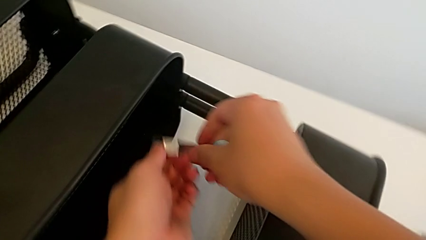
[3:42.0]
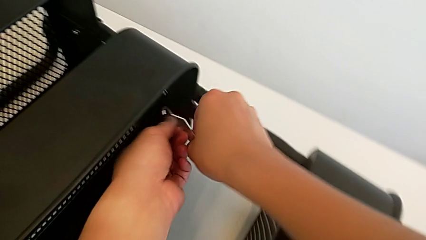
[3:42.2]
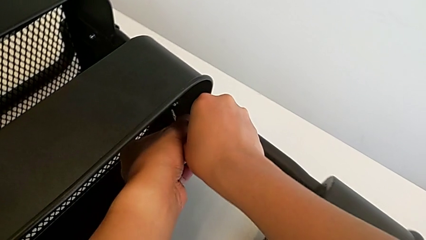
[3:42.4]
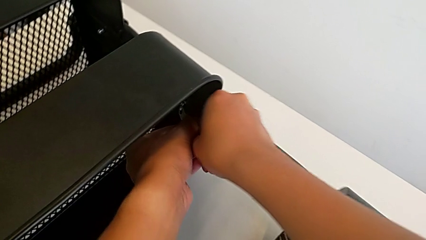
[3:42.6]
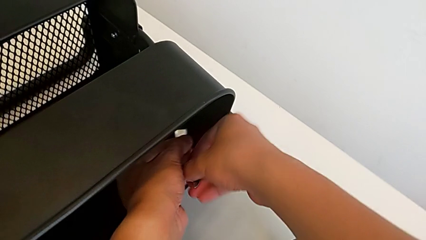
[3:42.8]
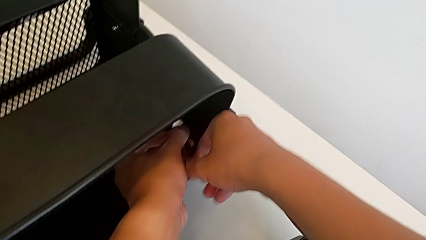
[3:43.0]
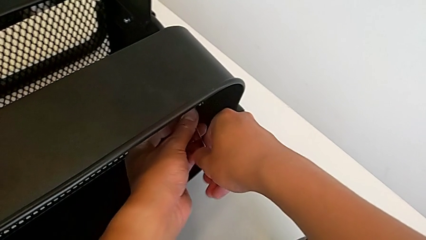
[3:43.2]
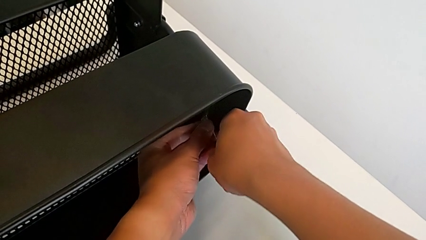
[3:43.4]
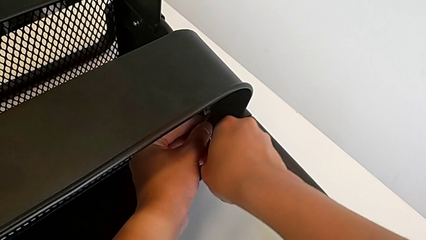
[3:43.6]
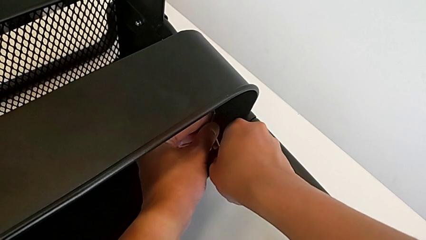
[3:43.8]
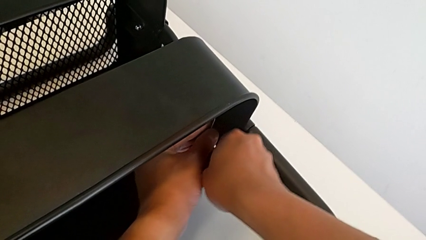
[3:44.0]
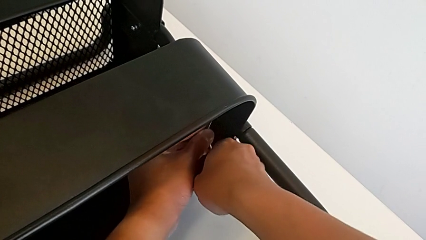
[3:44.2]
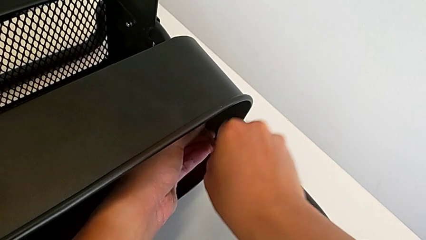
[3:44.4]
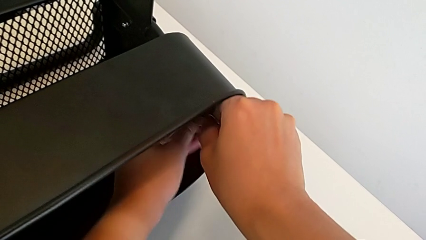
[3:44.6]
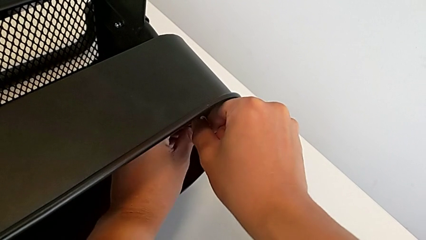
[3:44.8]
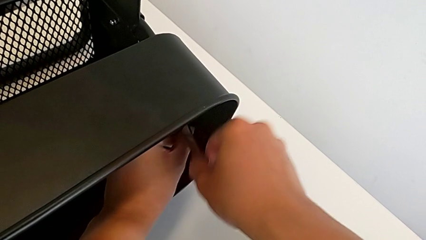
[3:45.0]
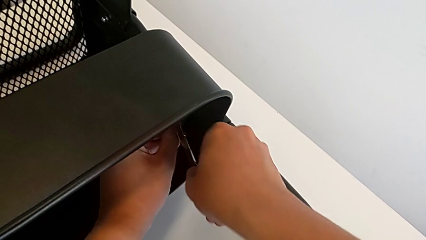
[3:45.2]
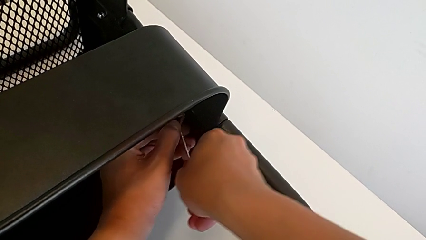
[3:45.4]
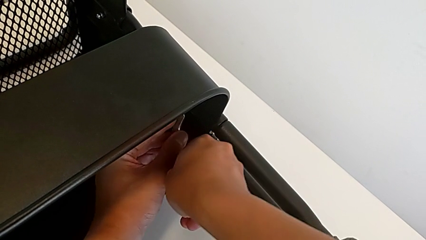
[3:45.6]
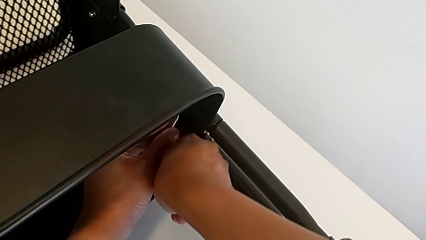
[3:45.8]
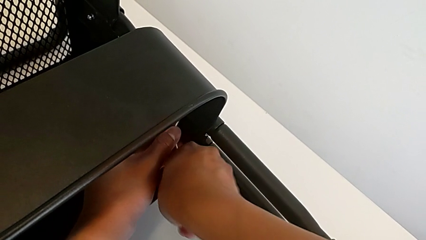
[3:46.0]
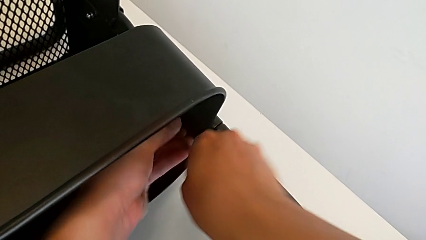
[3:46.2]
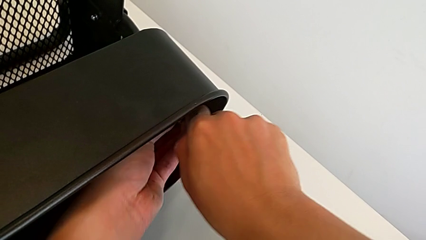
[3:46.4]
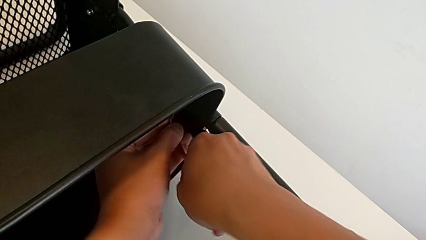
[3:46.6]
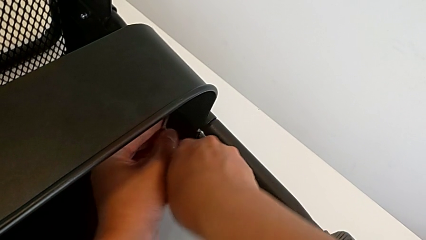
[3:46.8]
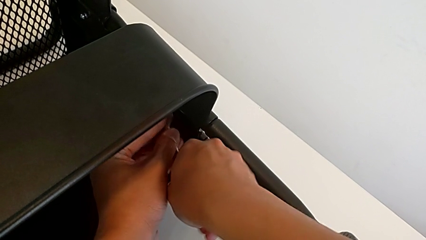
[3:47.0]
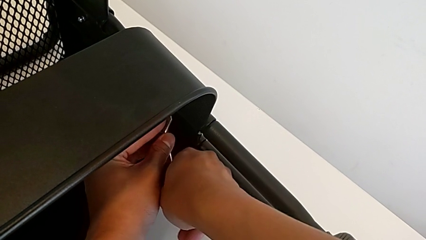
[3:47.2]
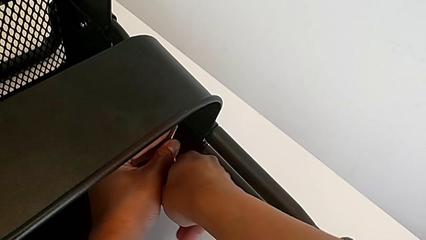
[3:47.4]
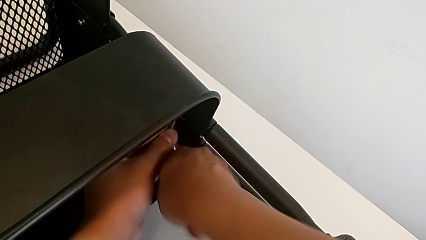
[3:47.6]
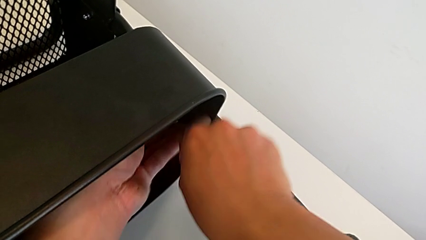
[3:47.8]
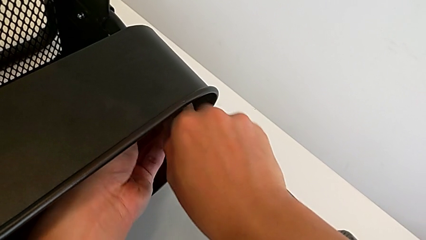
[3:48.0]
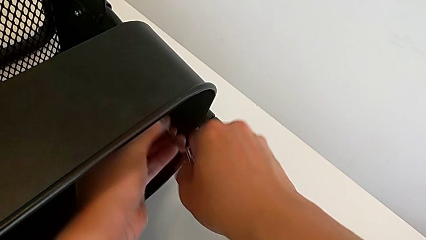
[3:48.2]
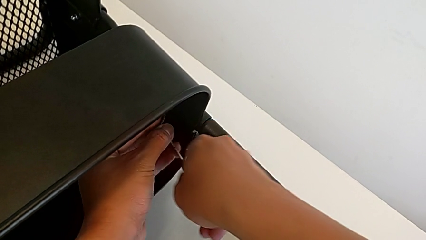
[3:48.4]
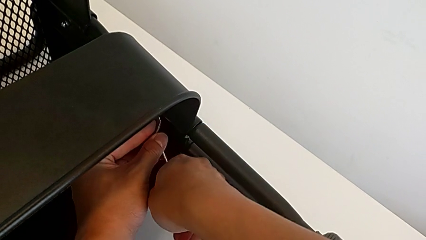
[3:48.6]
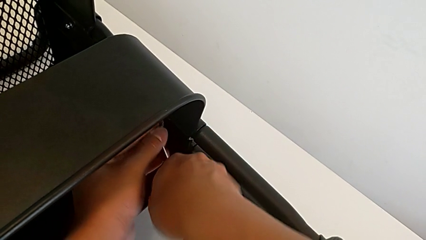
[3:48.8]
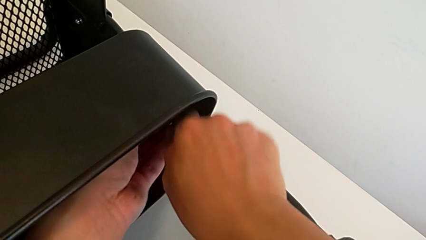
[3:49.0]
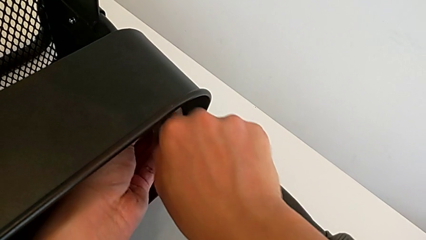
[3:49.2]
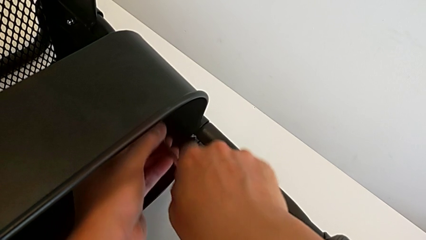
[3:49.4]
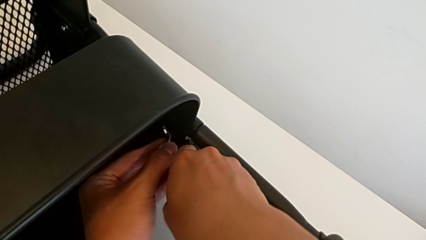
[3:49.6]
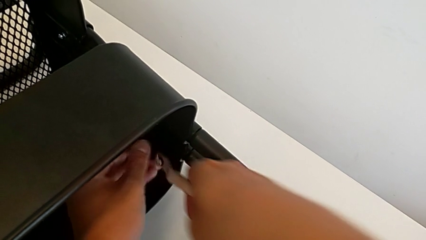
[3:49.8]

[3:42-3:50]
The camera wearer is unscrewing the other side of the middle tray of the rolling cart. They insert the hexagonal wrench, unscrew the hexagon cap nut and withdraw the hexagonal wrench.

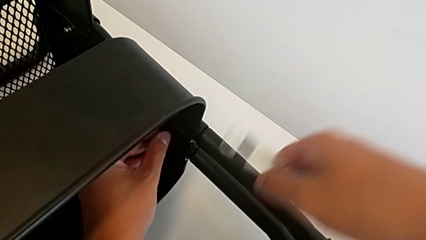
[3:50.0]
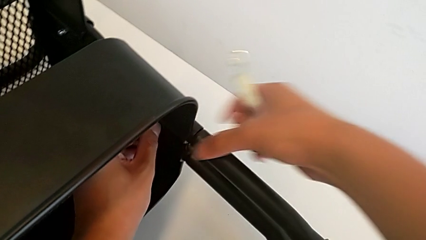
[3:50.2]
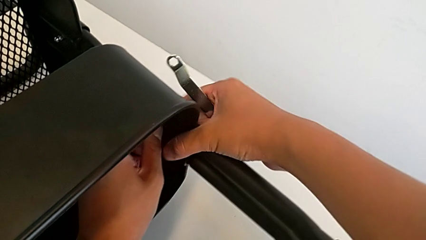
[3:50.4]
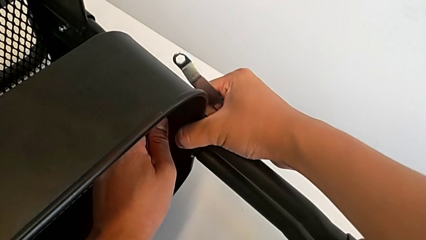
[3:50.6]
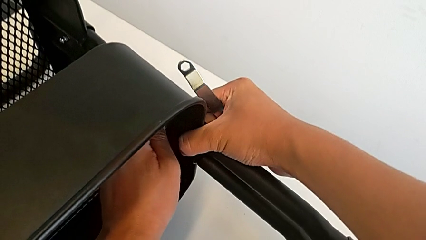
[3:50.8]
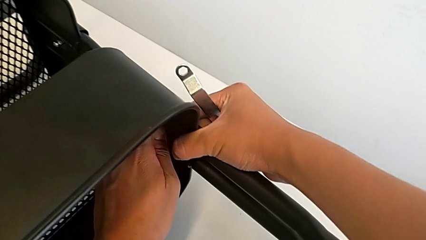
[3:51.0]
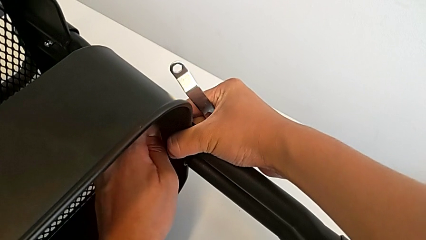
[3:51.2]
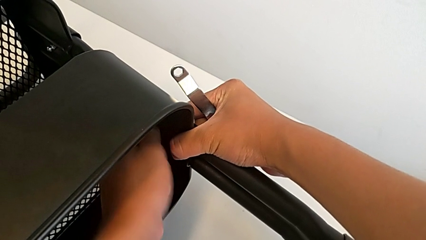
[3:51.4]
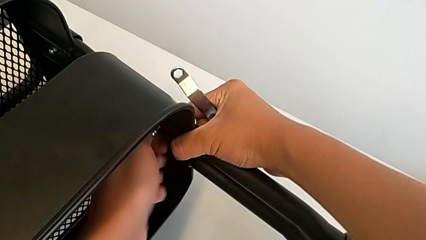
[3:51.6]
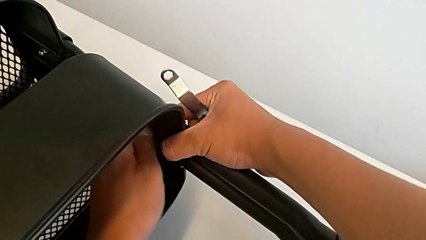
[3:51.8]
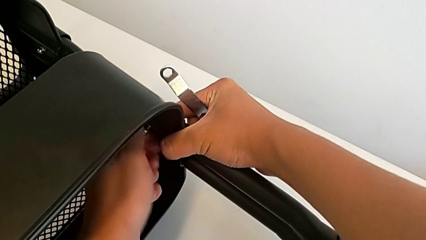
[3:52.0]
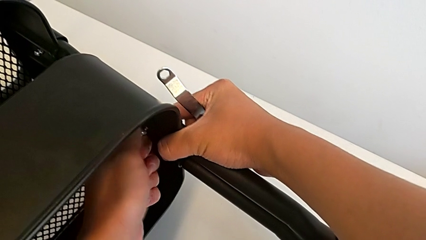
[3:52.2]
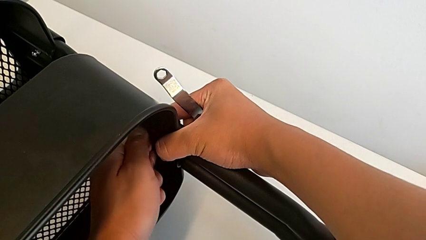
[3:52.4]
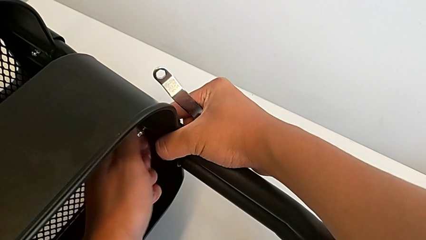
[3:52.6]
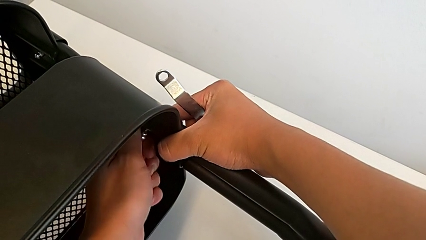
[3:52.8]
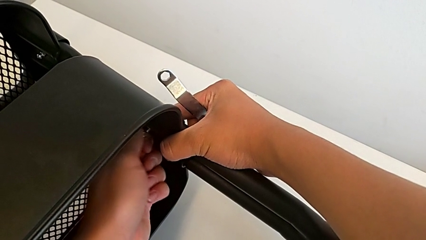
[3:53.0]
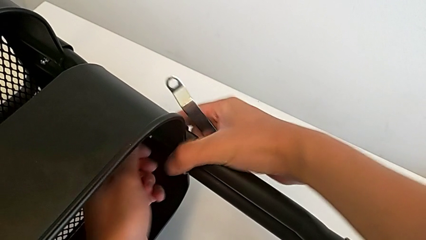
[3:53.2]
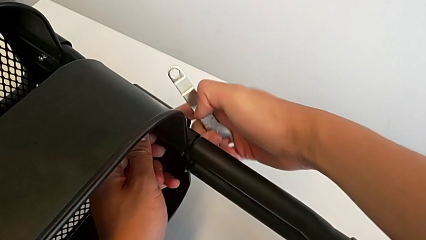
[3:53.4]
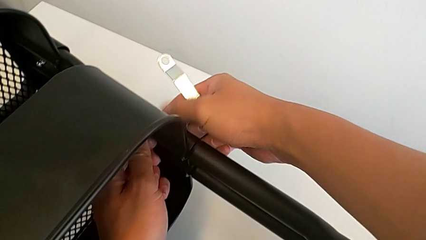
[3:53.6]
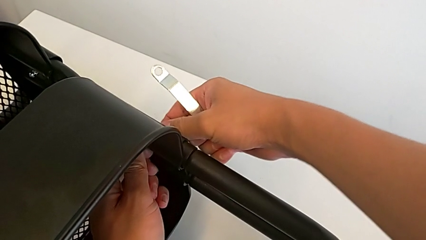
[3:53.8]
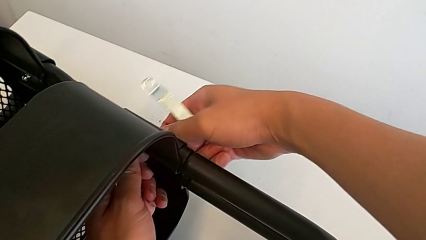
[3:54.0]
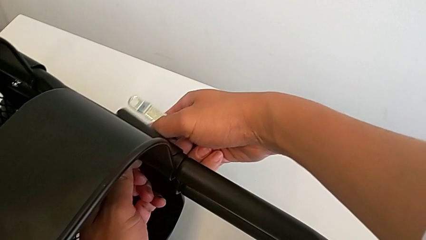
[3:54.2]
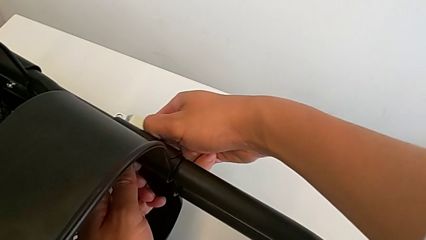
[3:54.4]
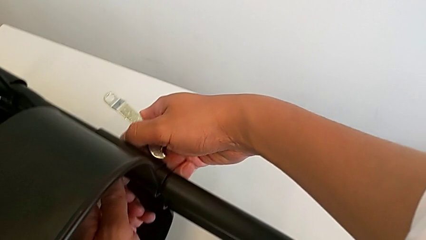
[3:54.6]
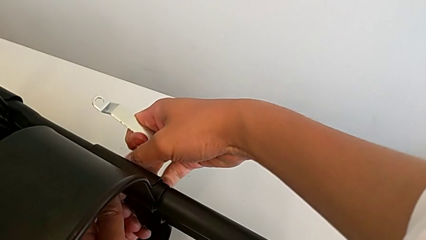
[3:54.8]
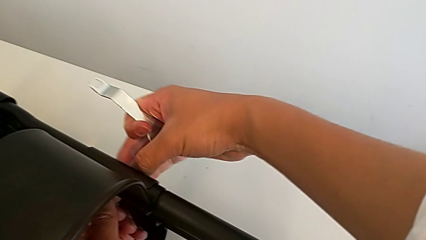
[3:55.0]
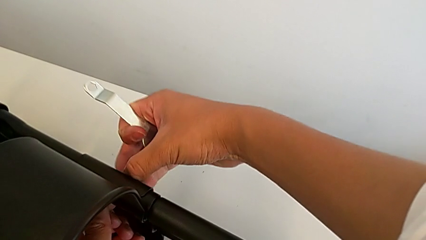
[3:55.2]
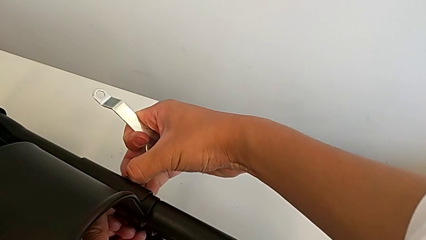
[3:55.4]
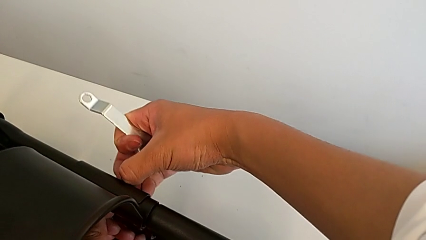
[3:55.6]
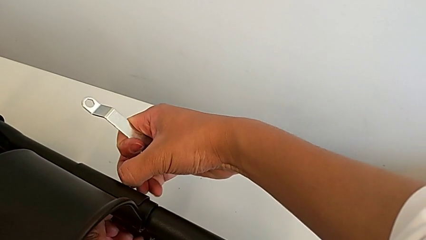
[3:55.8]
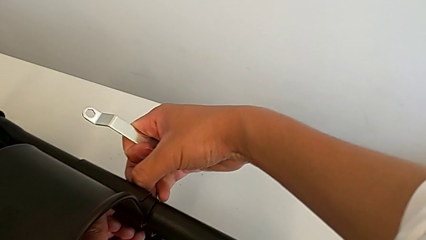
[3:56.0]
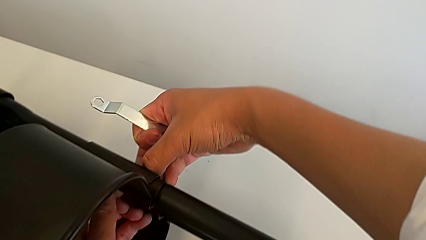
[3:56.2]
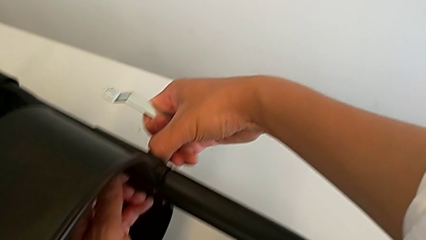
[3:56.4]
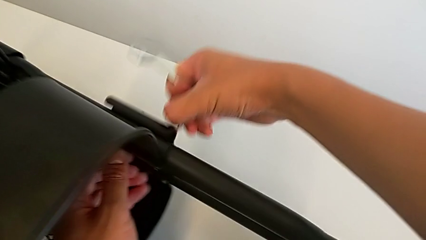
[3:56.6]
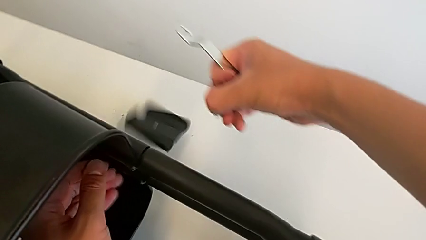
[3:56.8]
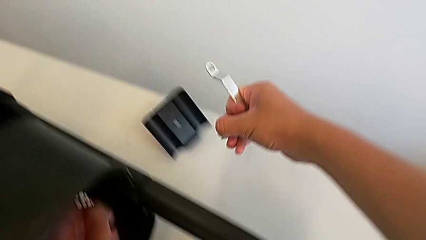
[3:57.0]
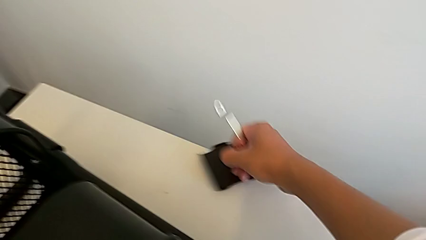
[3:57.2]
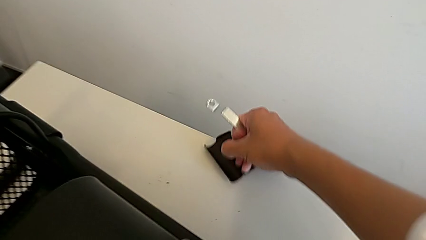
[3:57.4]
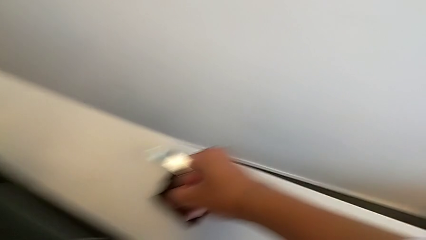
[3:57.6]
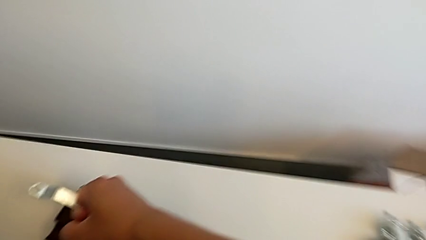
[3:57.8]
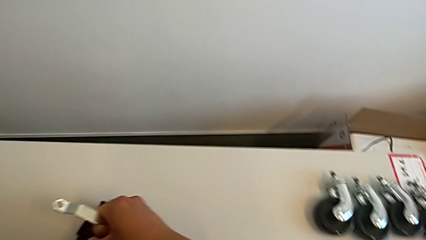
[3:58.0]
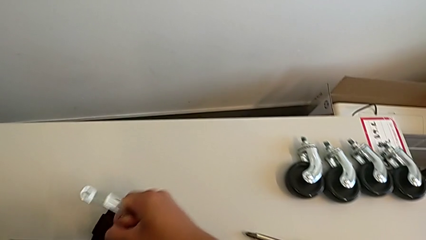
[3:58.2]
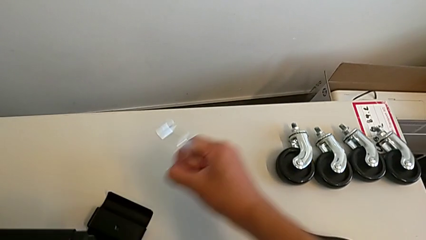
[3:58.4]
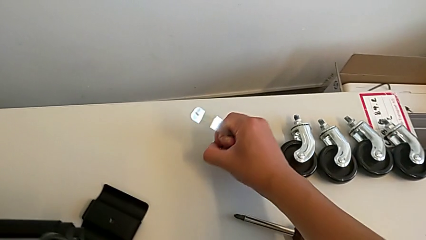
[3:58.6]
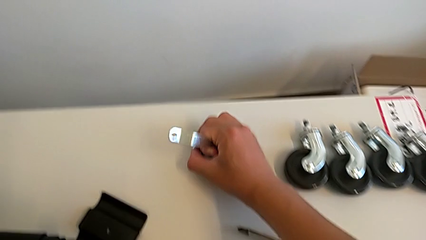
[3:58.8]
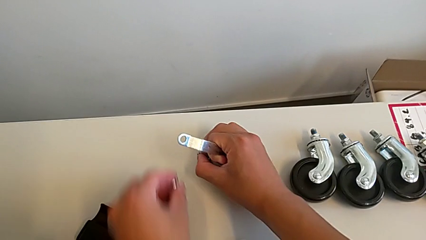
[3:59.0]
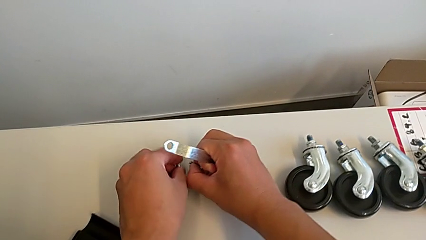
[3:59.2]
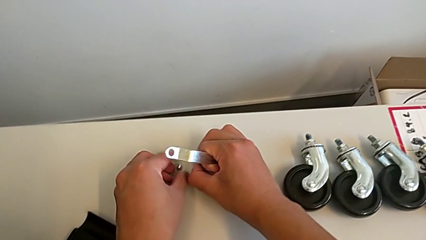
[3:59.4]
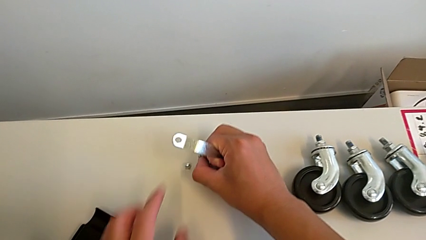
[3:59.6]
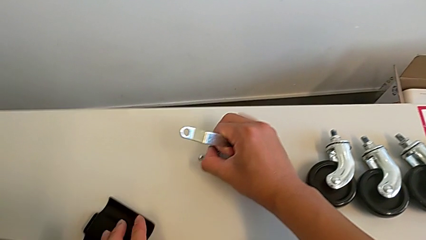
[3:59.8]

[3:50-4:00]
The camera wearer is disassembling the middle tray of the rolling cart. They unscrew the hexagon cap nut, disassemble it, disassemble the bolt, wrongly drop the bracket, slide it and place the hexagon cap nut.
